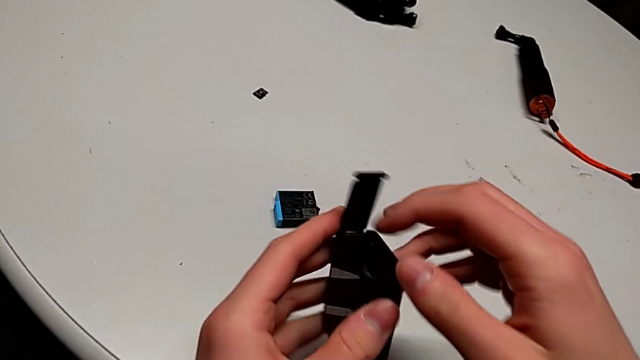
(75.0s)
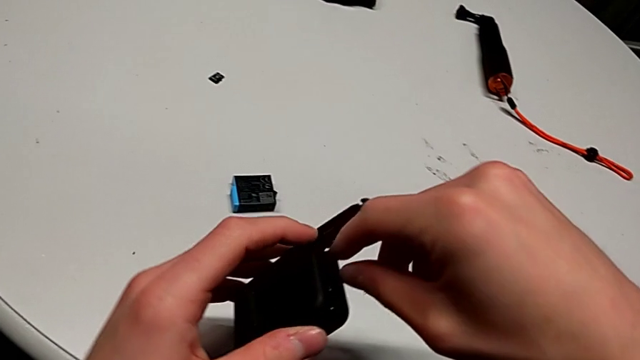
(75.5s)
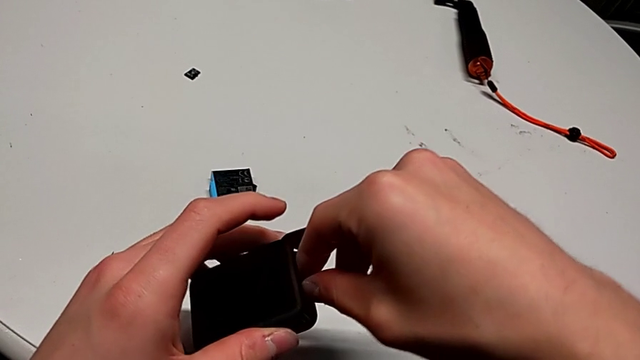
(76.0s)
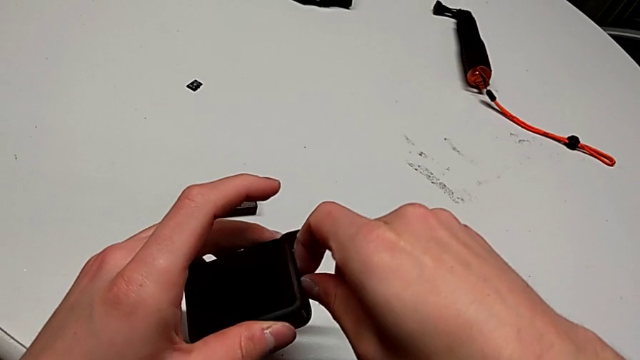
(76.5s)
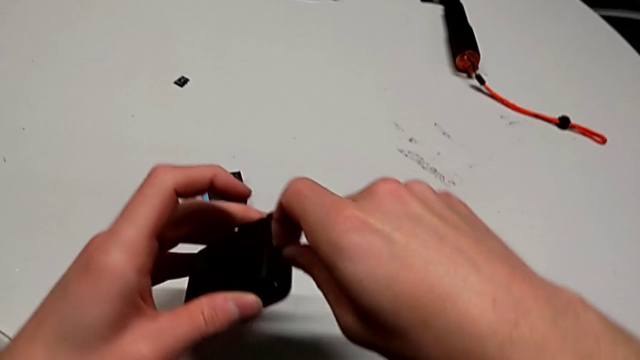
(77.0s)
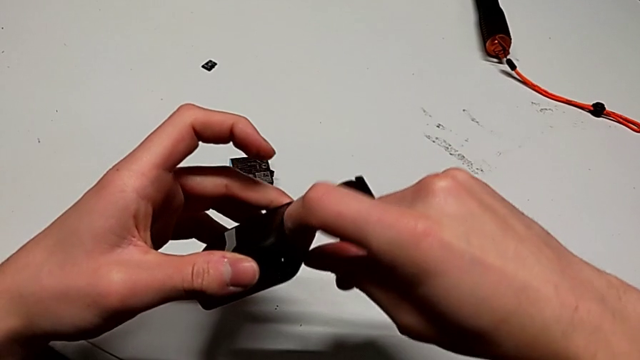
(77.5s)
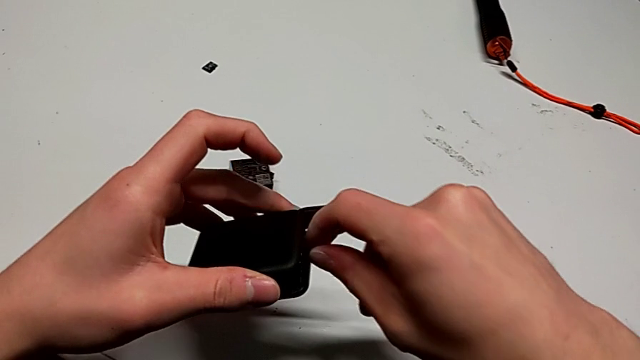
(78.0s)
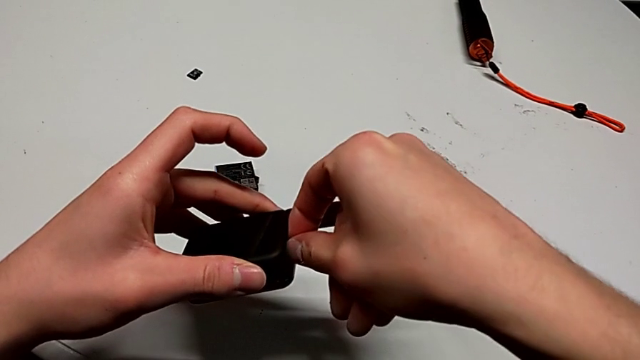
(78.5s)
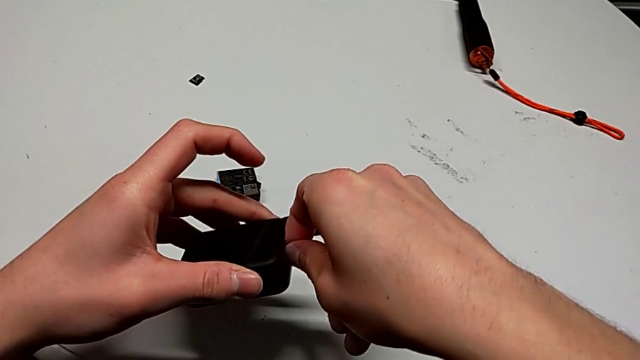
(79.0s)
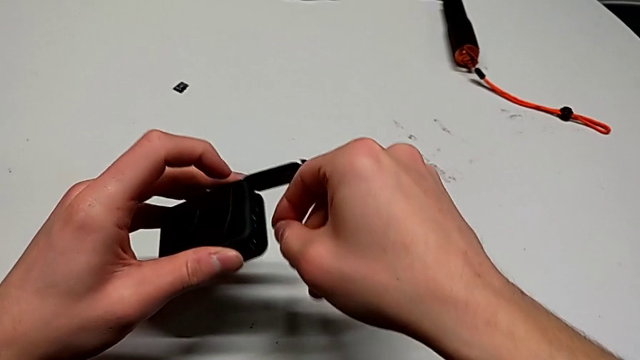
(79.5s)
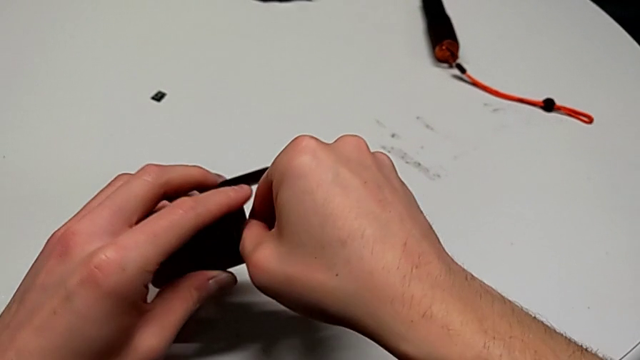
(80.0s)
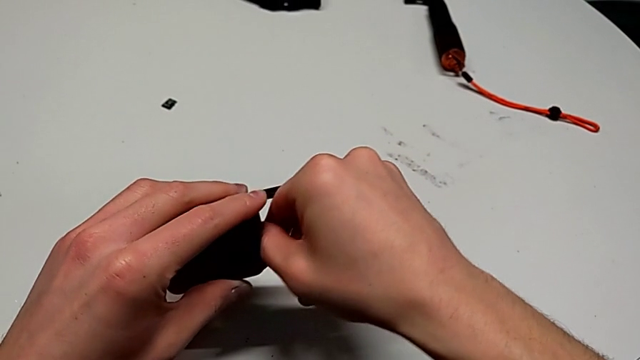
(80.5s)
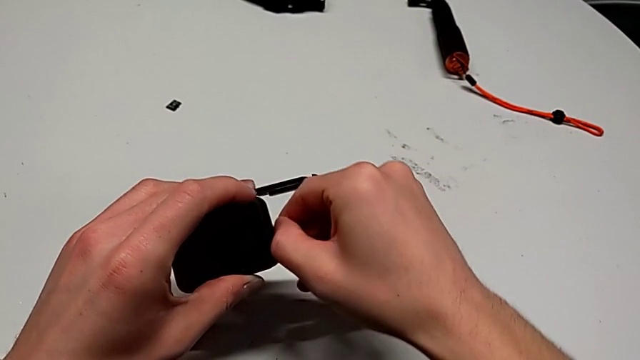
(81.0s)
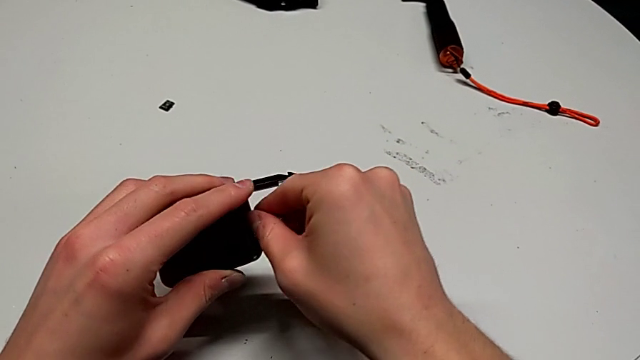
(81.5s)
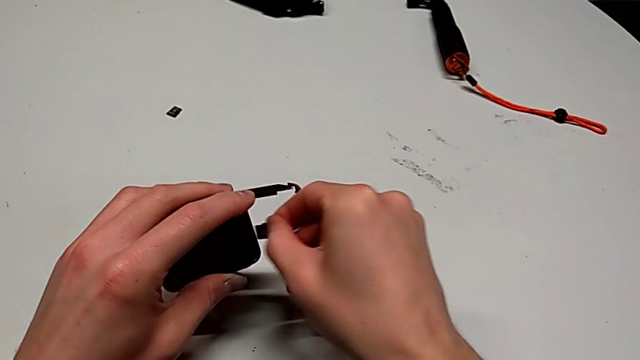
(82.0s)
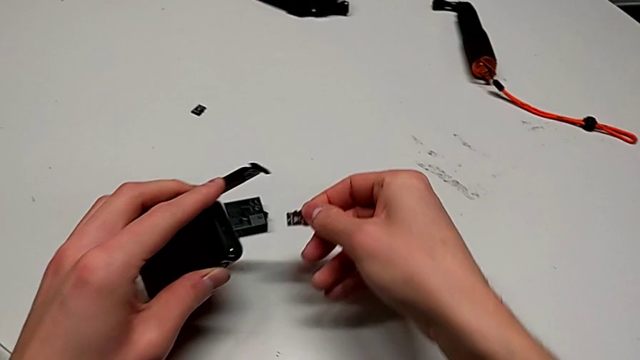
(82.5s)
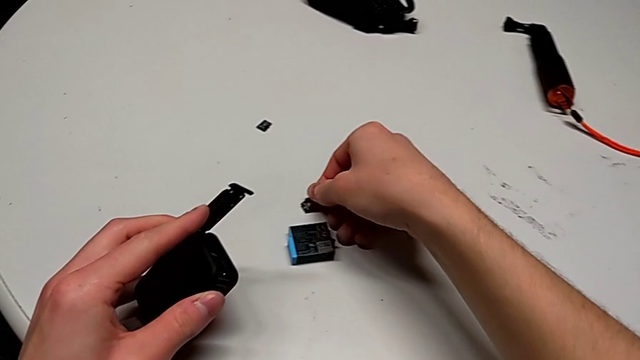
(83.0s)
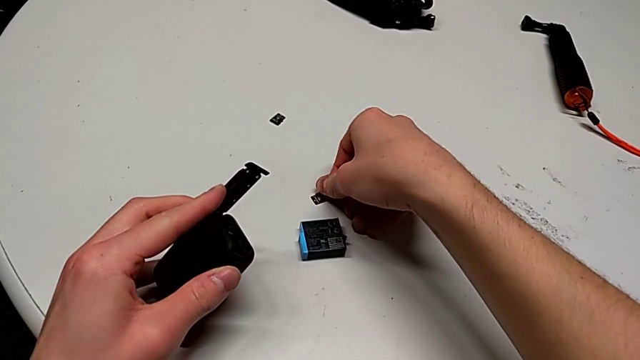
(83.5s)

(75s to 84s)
The camera wearer is exchanging an SD card. They keep withdrawing the SD card and drop it.

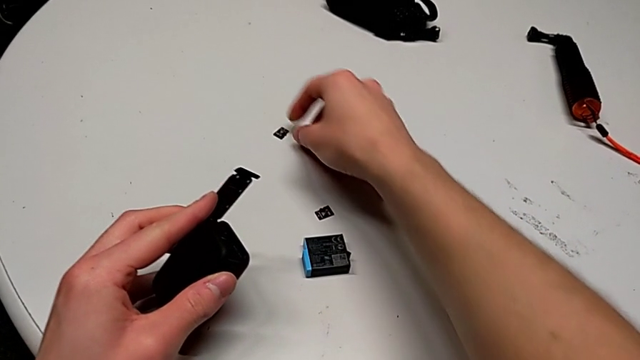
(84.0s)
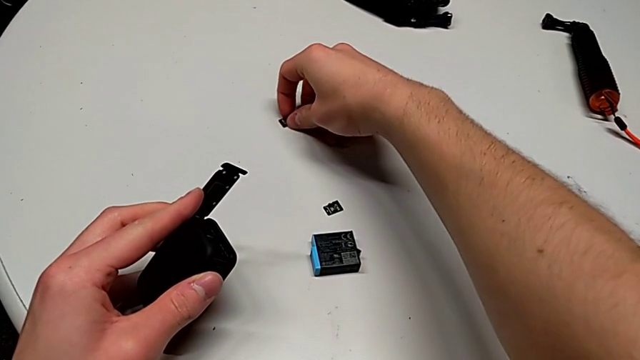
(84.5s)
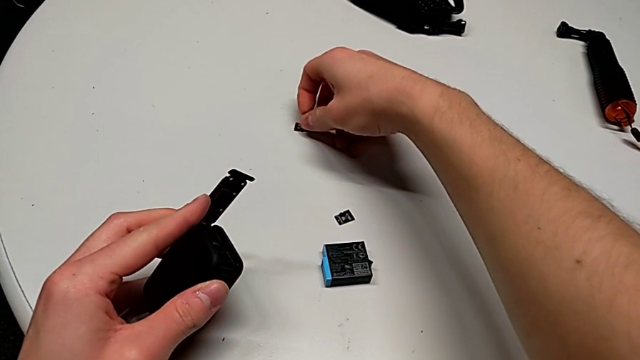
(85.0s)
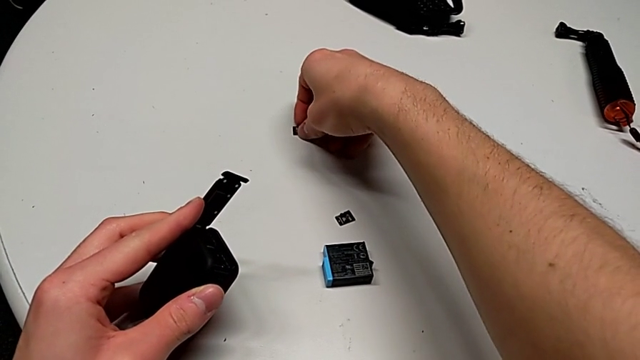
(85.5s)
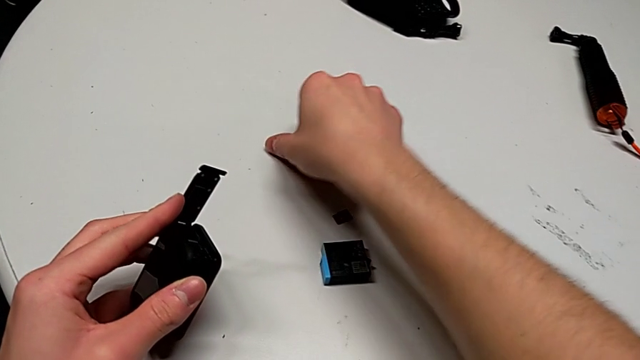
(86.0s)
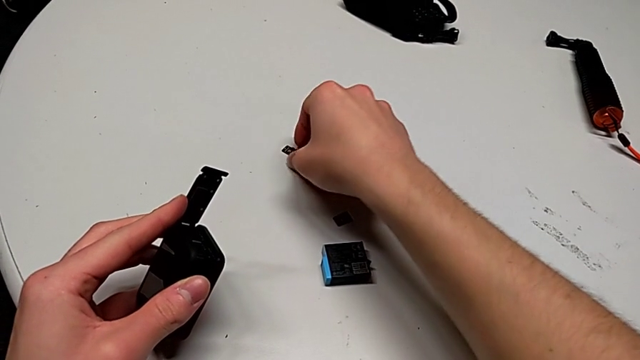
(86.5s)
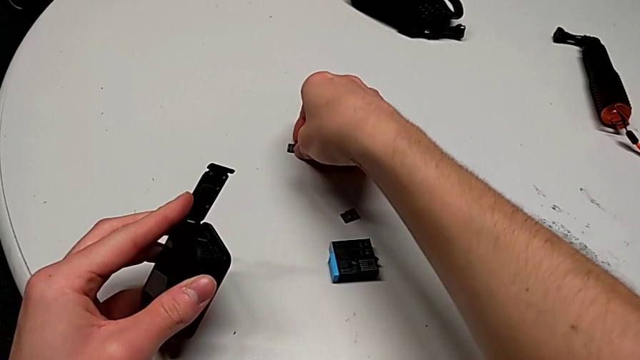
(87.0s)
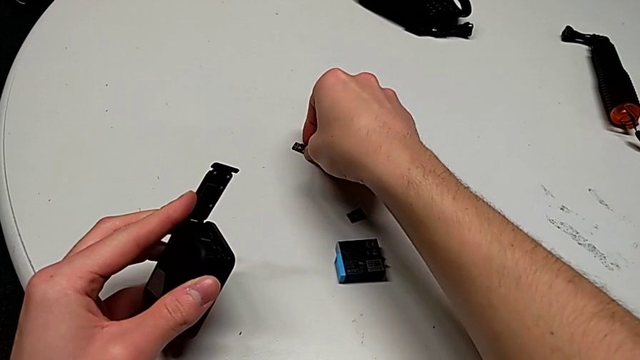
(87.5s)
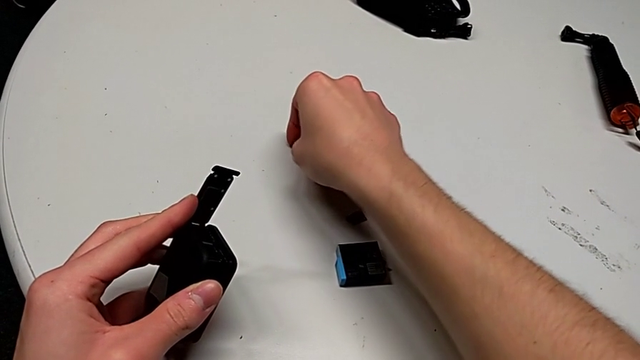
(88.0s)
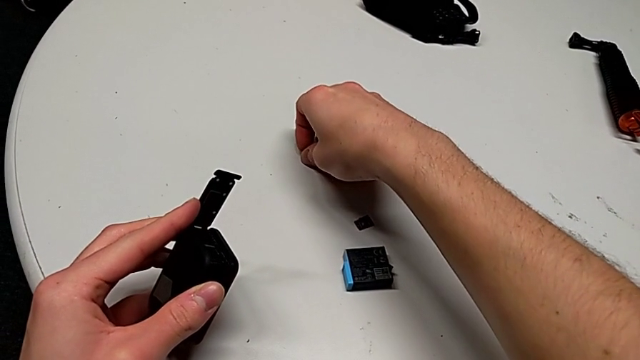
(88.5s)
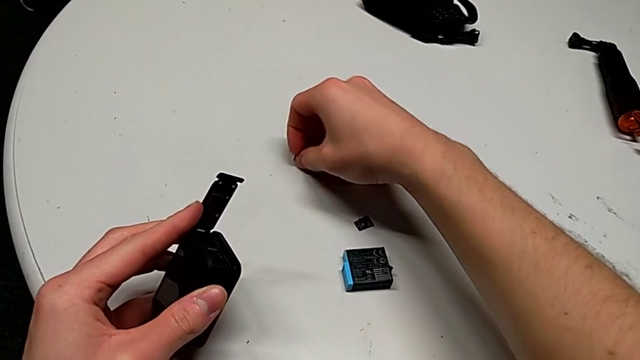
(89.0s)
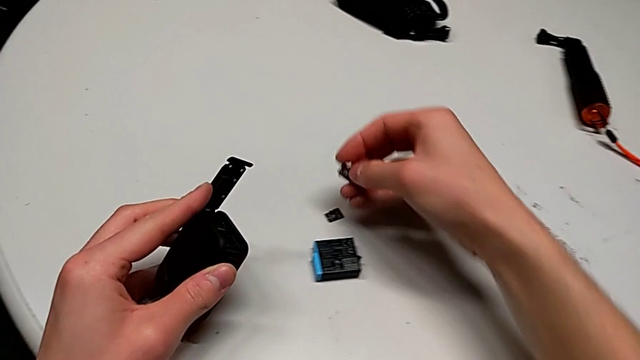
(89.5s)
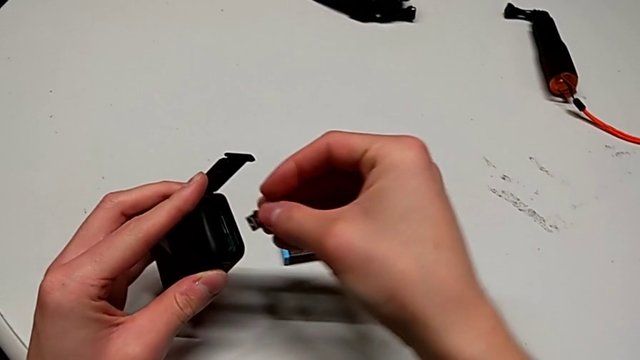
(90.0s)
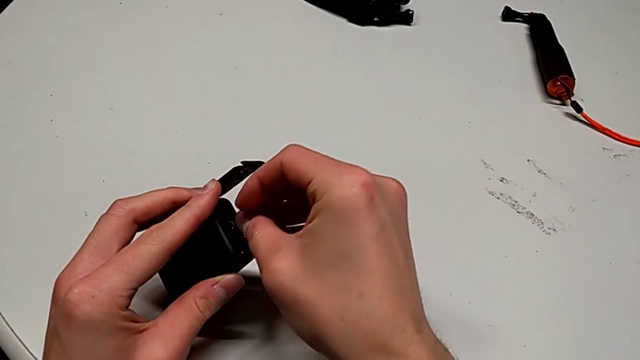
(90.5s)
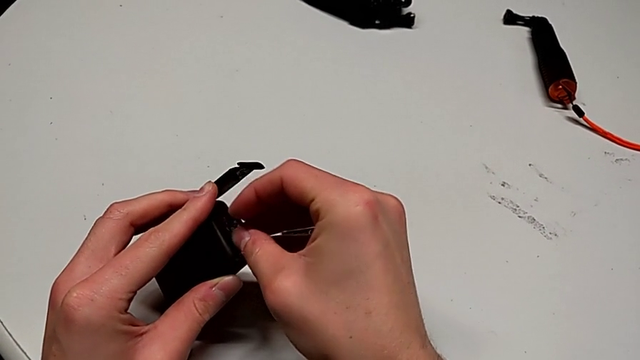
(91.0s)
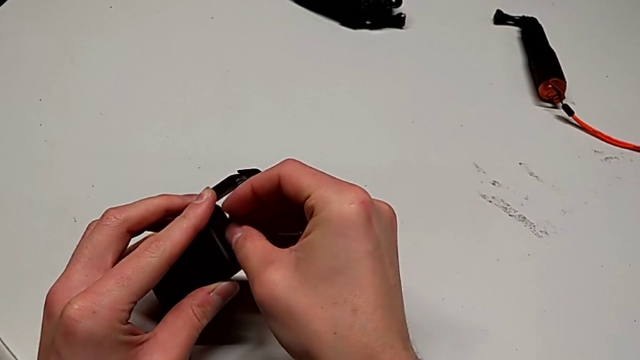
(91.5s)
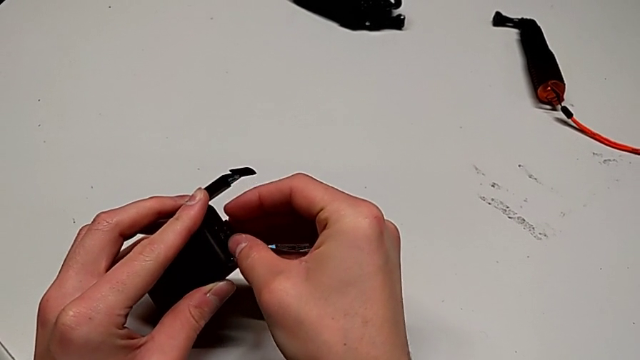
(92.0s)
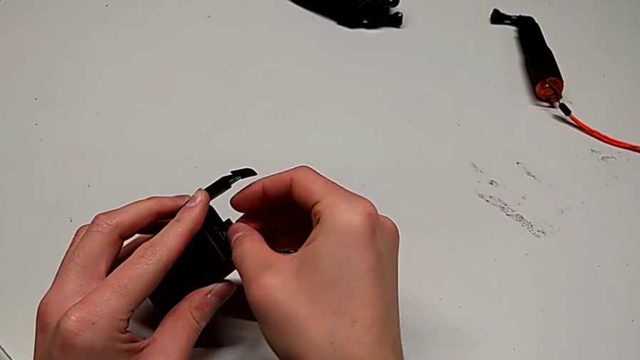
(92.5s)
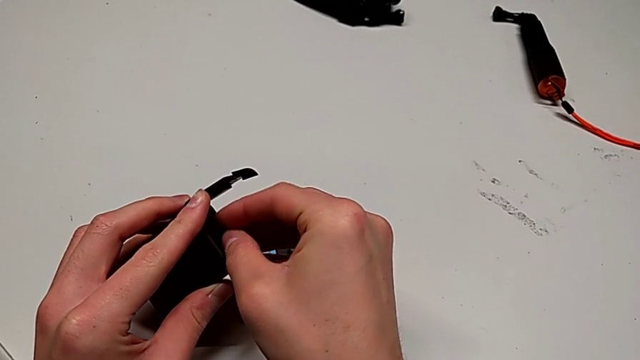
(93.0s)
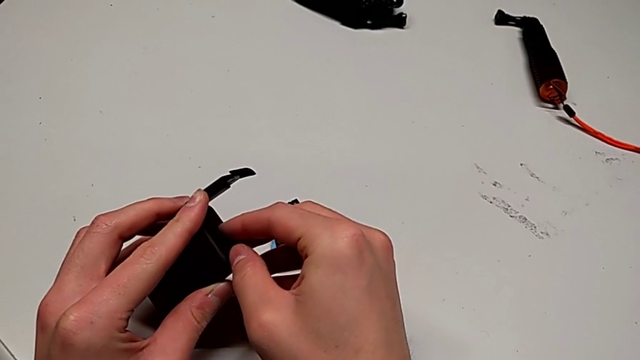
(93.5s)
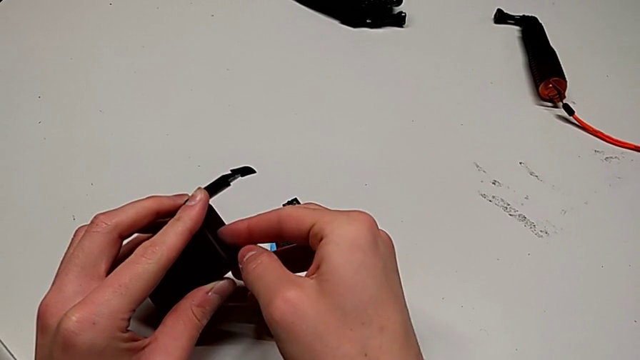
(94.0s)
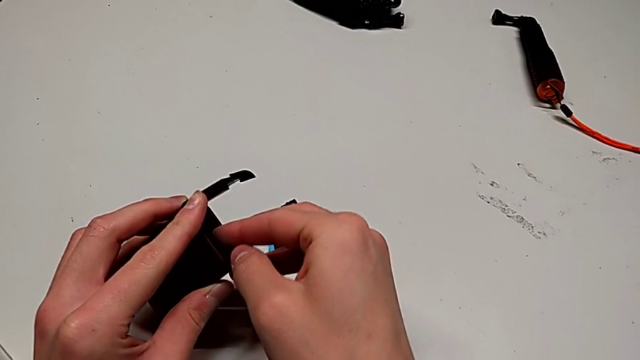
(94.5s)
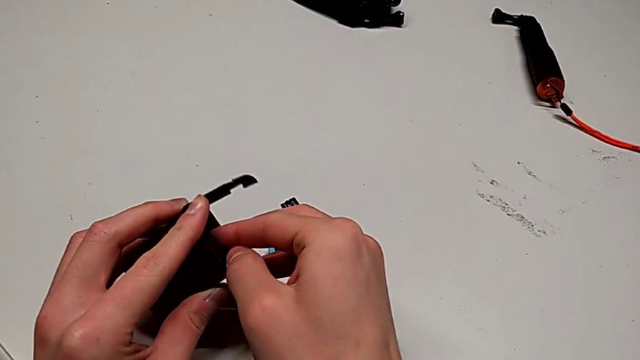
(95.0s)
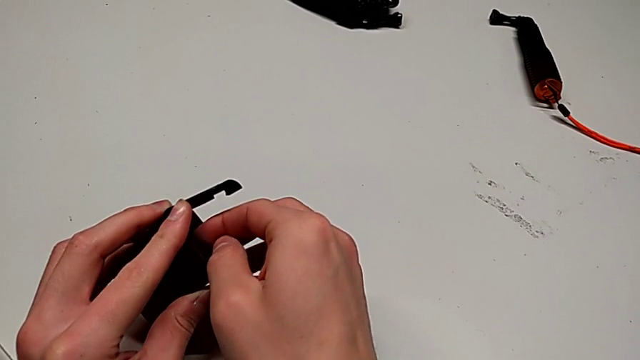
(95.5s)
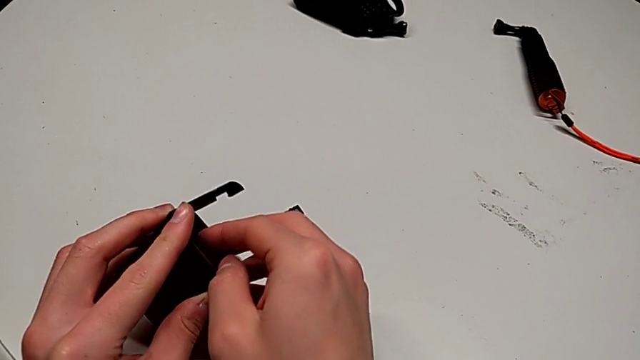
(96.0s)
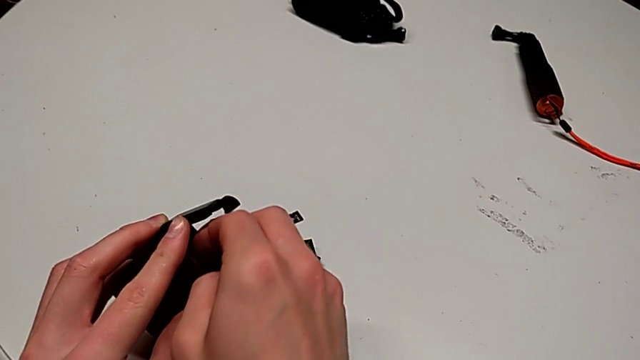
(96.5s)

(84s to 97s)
The camera wearer is exchanging an SD card. They grab the new SD card and insert it.
